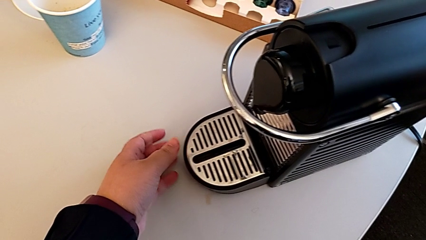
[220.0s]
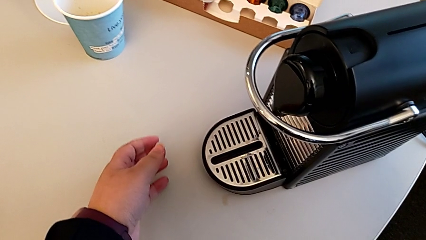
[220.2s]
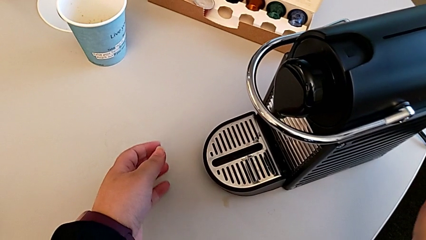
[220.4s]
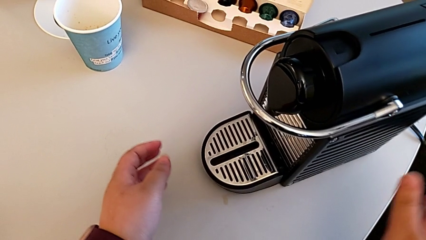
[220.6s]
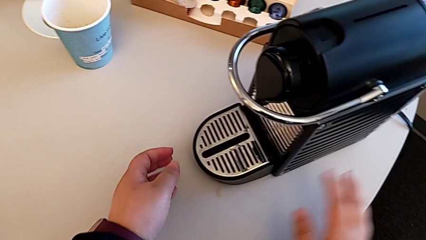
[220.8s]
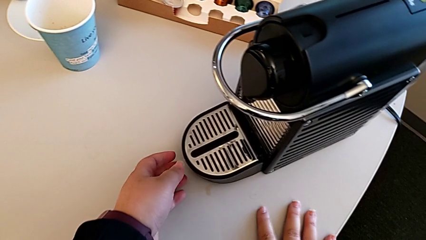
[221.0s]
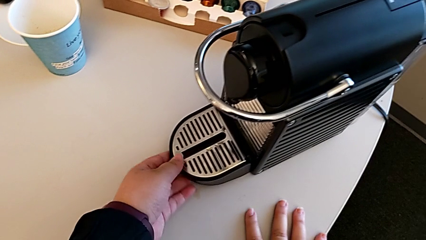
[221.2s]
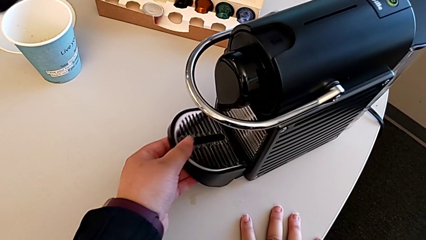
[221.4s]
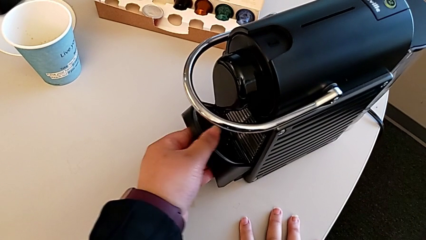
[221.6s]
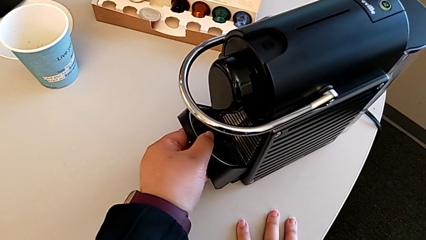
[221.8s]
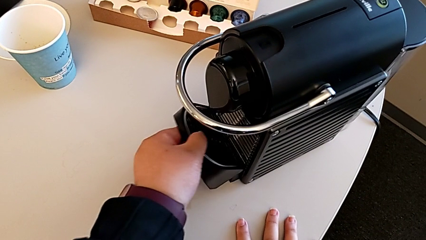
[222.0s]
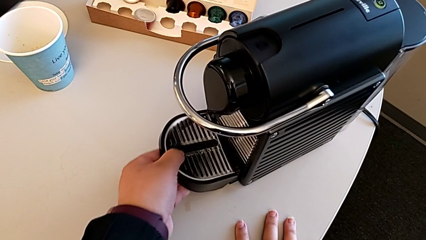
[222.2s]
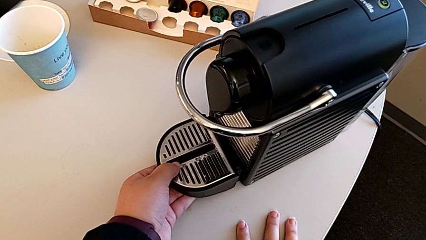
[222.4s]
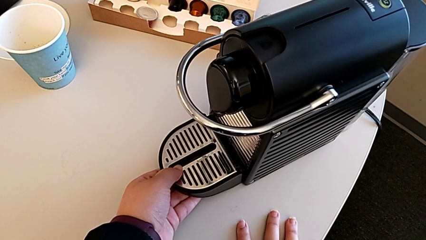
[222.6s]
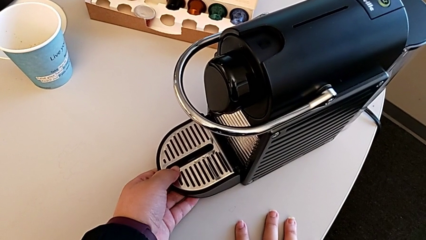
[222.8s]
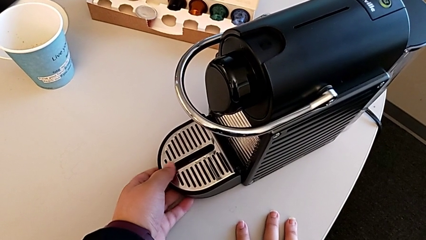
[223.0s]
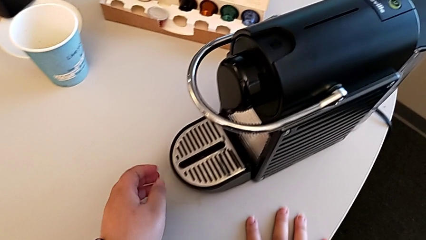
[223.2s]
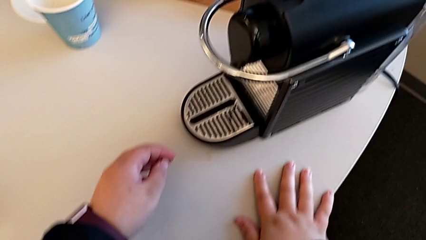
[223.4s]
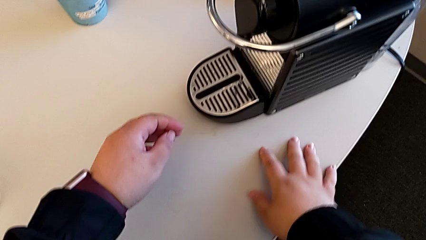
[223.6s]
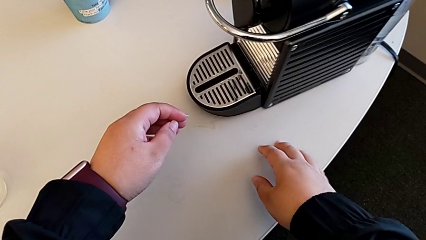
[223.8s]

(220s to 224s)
The camera wearer is emptying the drip tray. They approach the drip tray with the left hand and flip it with the left hand.
